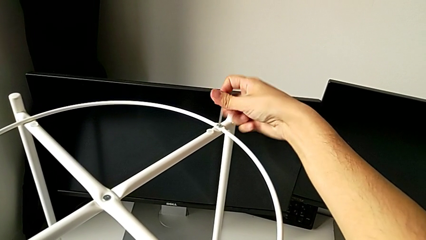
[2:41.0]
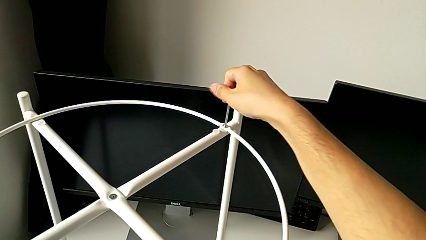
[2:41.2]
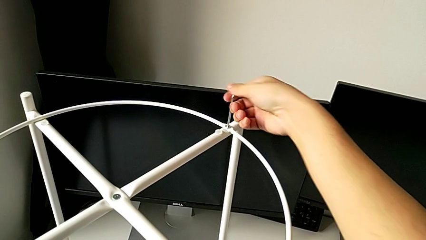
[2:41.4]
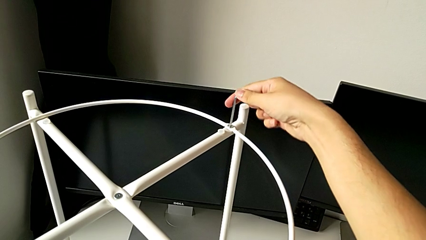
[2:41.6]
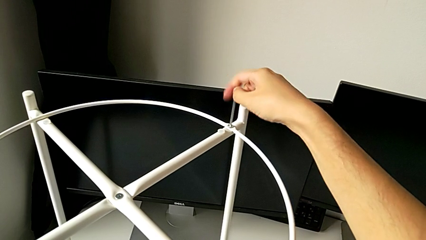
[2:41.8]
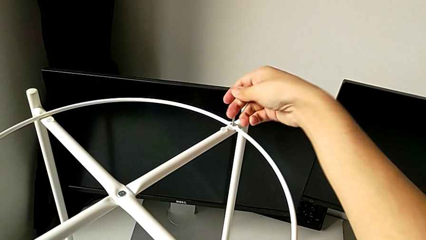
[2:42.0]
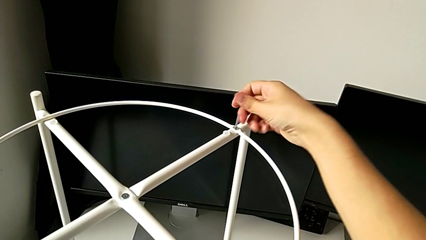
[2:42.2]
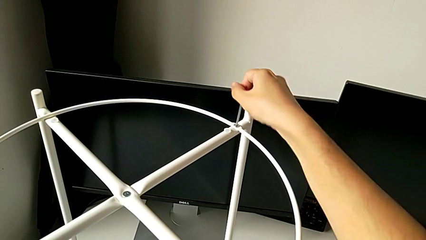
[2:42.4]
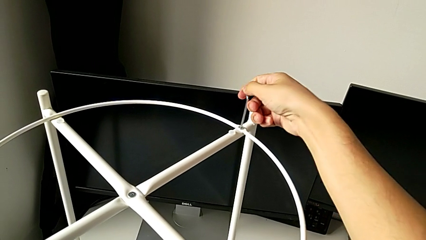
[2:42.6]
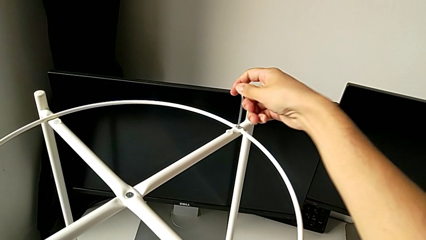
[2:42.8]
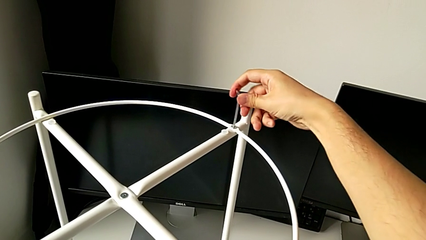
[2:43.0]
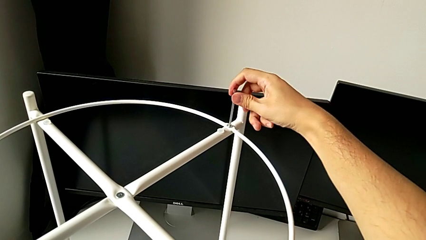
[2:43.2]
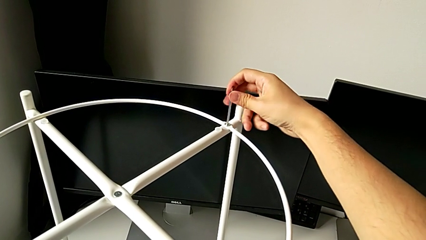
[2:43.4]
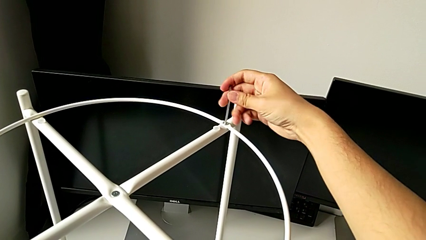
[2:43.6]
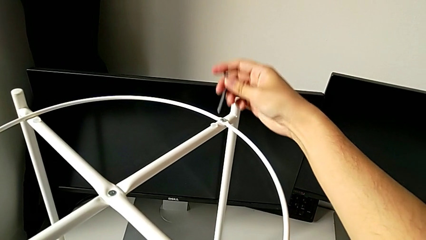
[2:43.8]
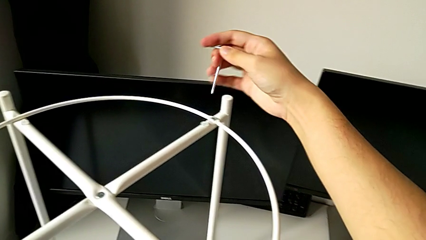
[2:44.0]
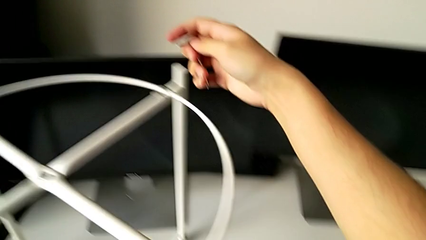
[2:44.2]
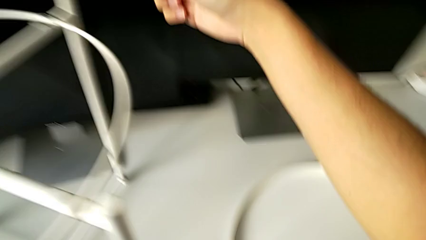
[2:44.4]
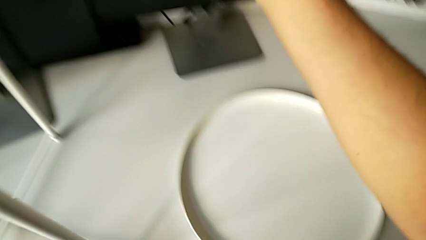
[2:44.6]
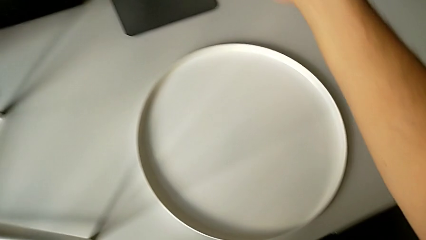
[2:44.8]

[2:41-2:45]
The camera wearer is screwing the circle on the legs. They screw the hex socket head and withdraw the Allen wrench.

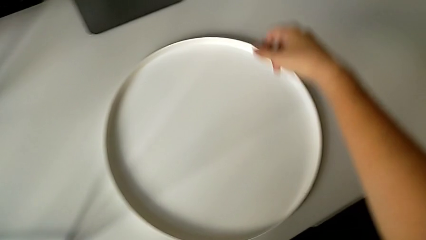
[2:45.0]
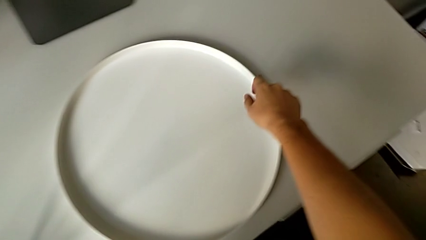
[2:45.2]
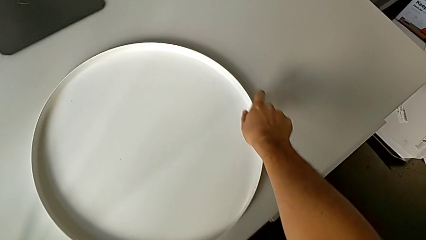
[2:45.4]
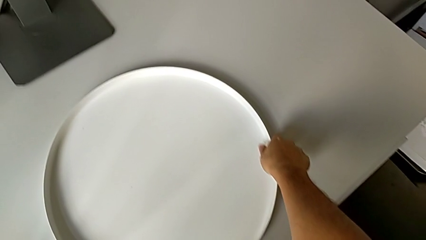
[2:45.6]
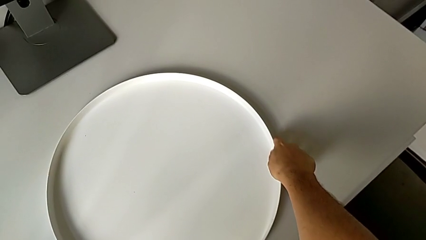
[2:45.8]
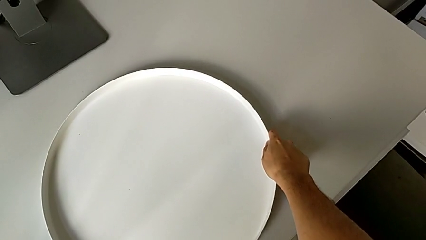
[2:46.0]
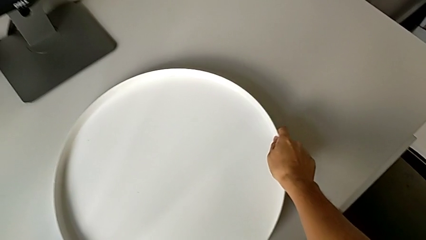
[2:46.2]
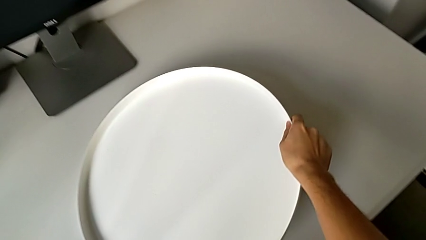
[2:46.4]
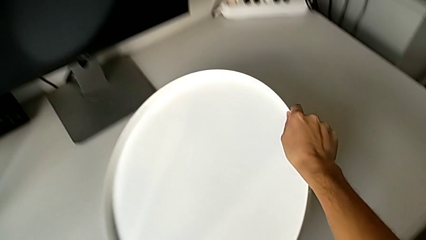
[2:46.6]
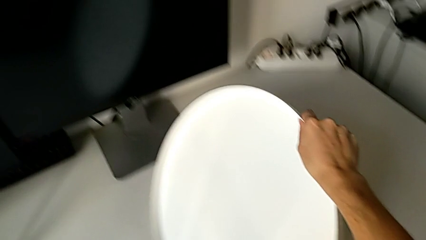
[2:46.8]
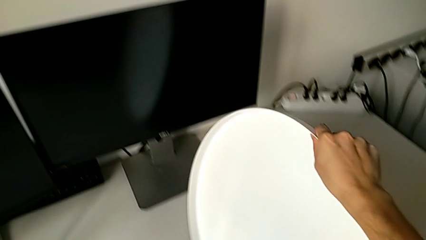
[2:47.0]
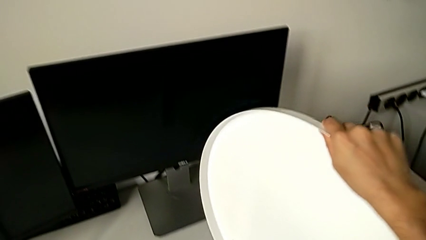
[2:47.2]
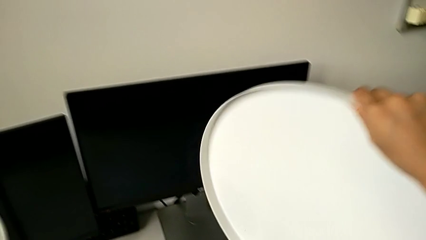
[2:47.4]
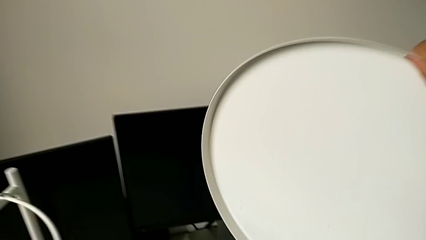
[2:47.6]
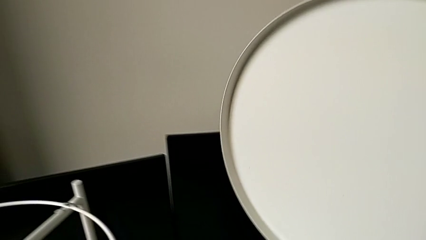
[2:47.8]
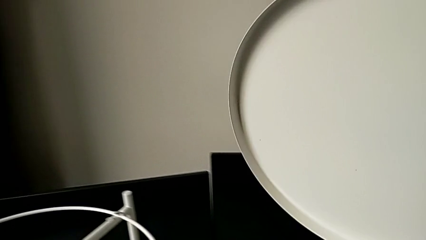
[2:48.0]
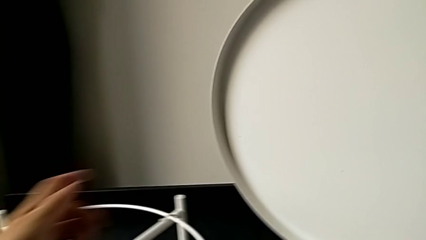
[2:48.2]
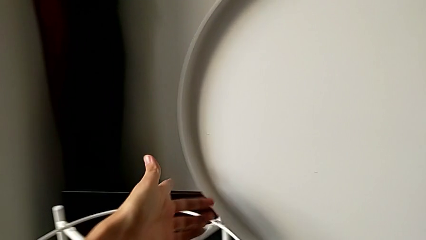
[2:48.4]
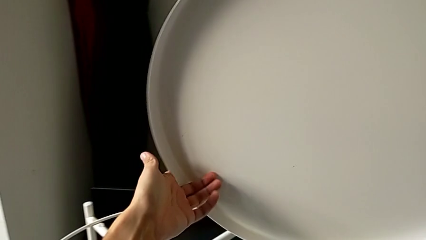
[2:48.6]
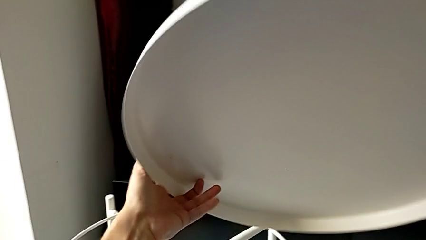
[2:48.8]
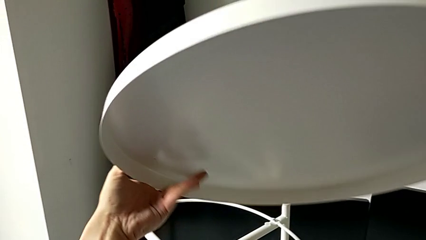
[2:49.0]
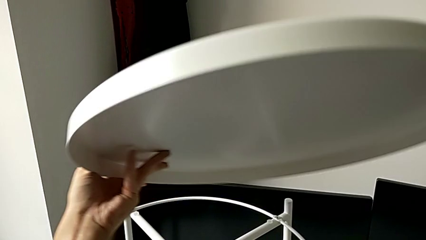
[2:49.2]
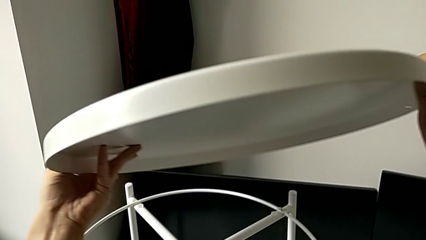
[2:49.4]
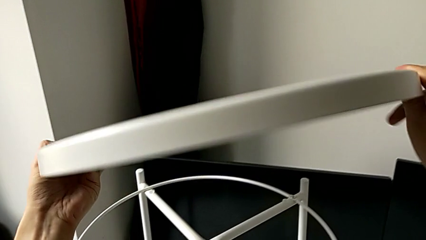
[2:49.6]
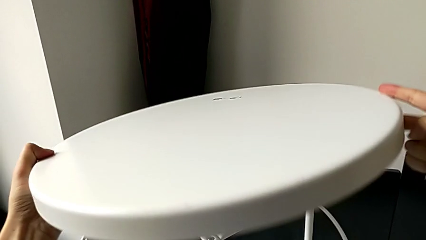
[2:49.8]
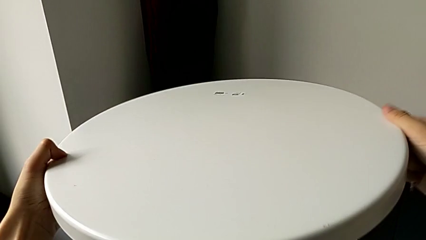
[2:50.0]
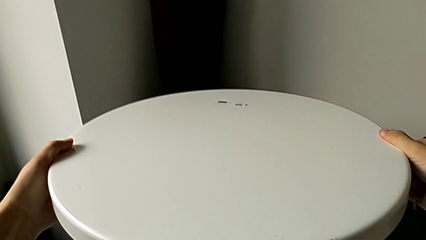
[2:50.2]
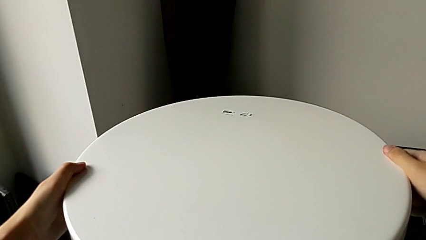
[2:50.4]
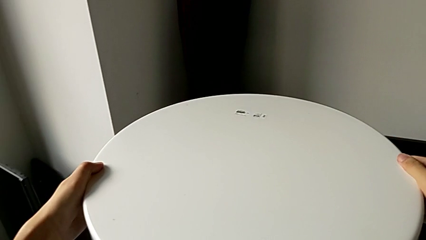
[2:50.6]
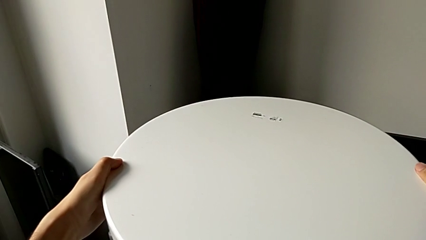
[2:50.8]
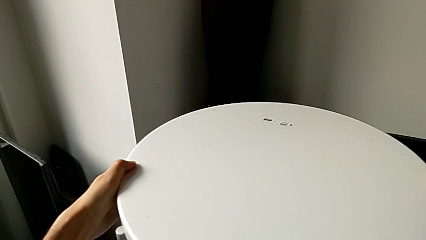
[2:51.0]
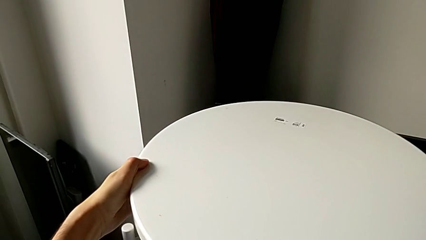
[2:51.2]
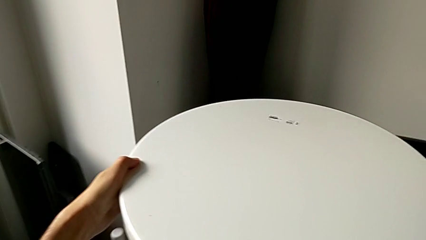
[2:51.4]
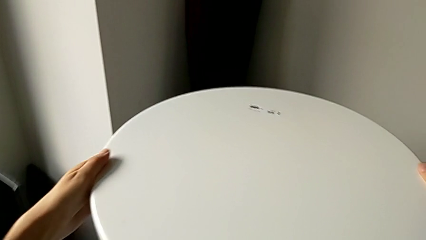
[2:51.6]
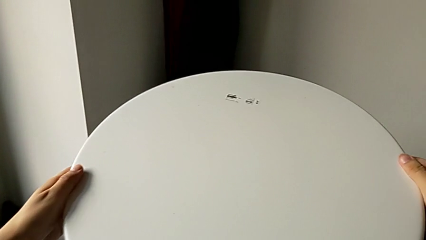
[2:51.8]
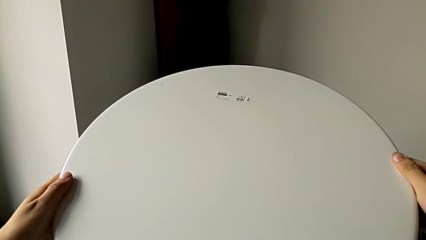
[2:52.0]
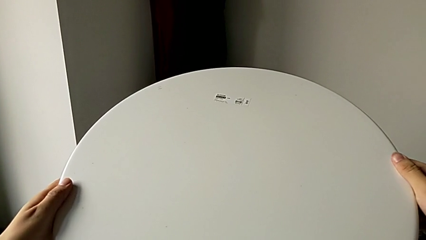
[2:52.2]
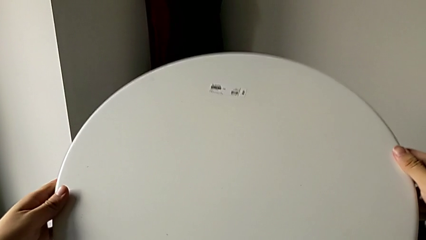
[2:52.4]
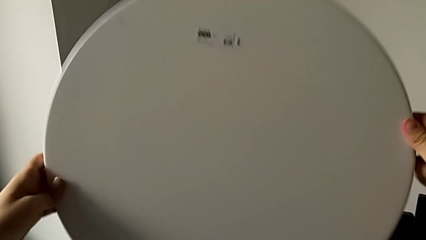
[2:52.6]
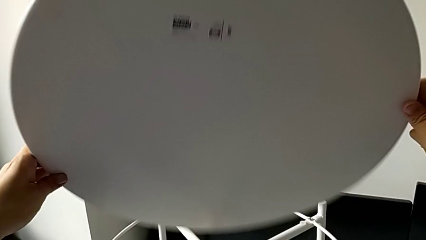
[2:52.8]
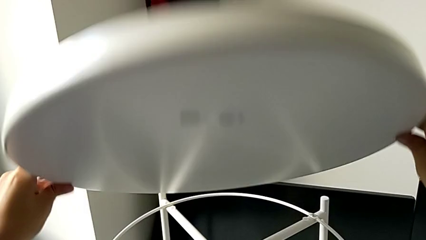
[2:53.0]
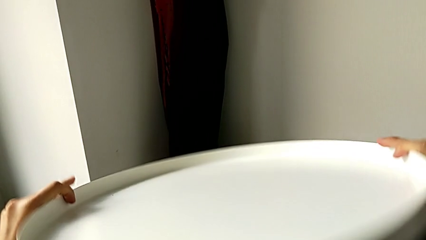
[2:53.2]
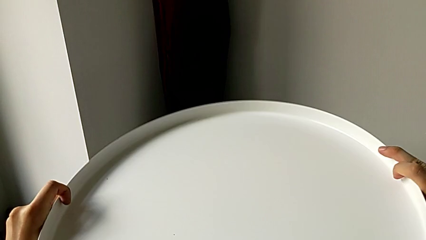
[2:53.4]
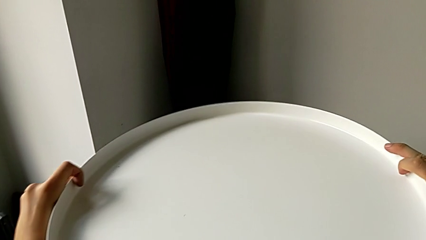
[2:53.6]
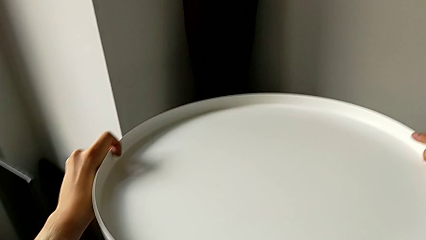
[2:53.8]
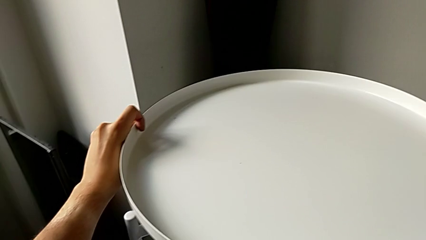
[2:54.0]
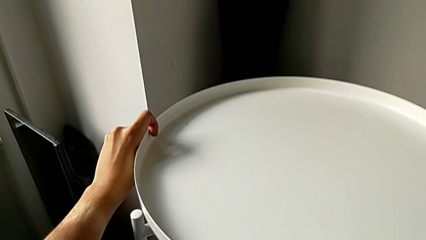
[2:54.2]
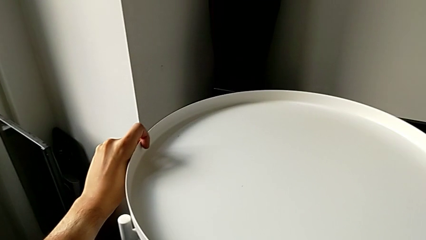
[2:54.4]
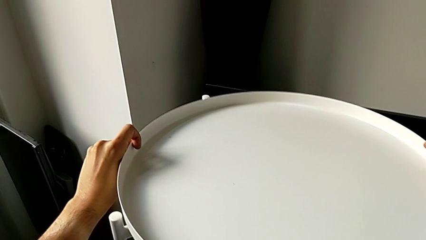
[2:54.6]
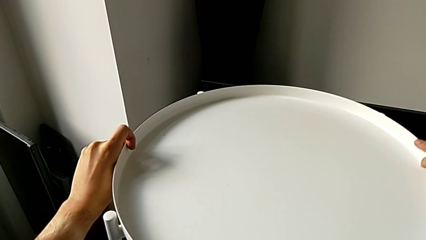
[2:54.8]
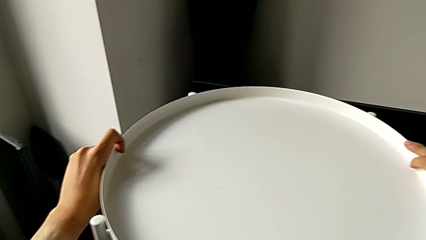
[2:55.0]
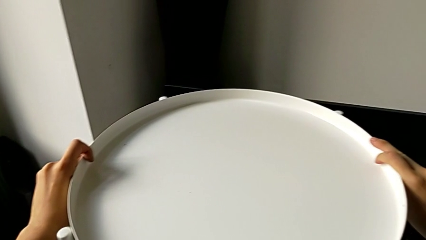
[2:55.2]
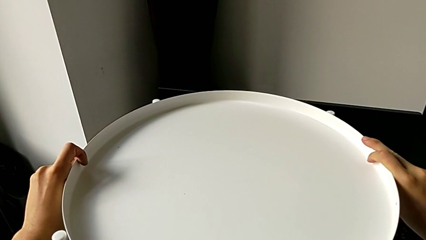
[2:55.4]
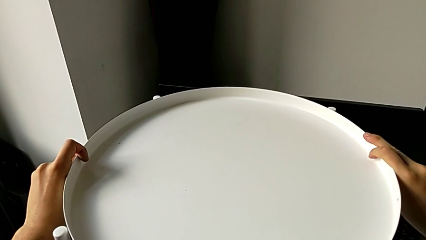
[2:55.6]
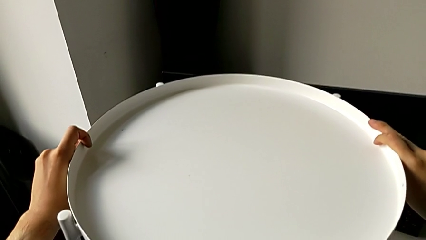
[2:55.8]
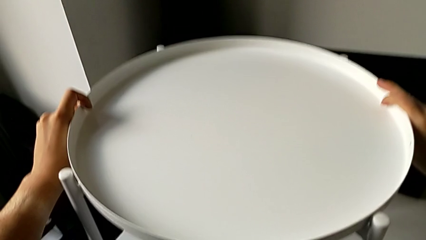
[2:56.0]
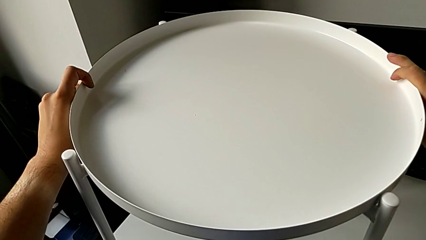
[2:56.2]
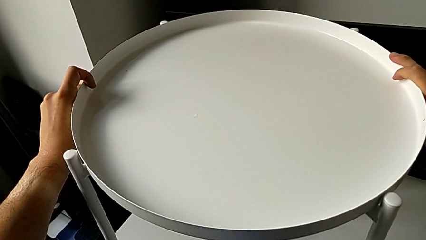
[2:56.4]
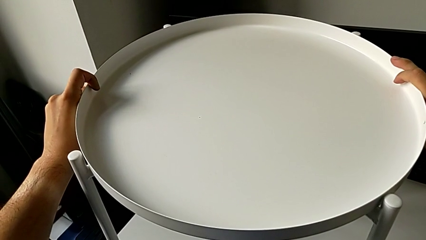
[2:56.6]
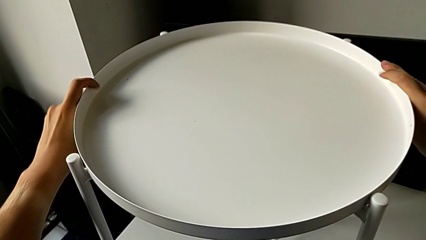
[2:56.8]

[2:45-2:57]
The camera wearer places the tray on the legs. They grab the tray, lift it, wrongly flip and place it, flip it and place it.
